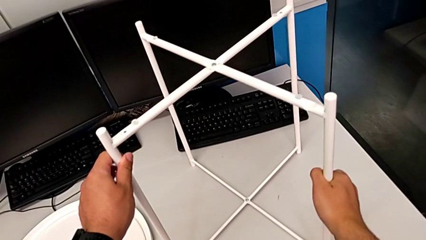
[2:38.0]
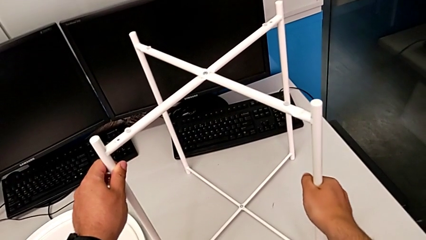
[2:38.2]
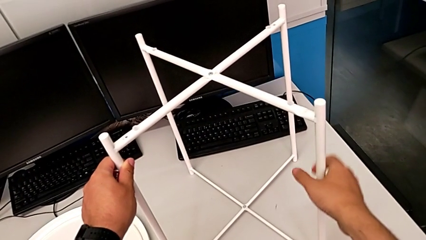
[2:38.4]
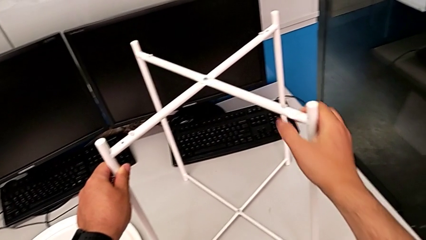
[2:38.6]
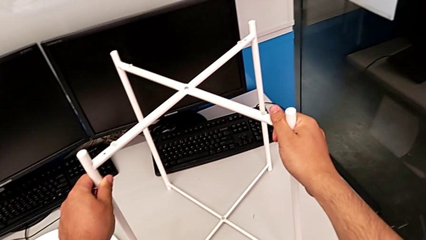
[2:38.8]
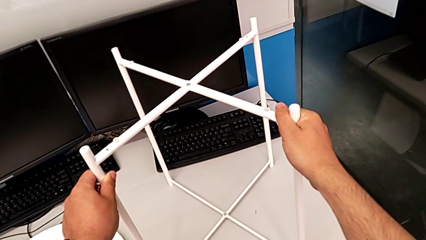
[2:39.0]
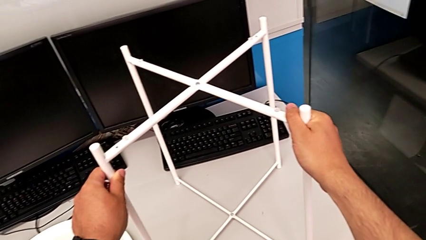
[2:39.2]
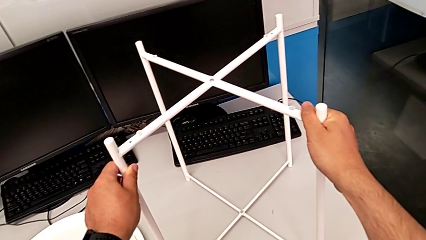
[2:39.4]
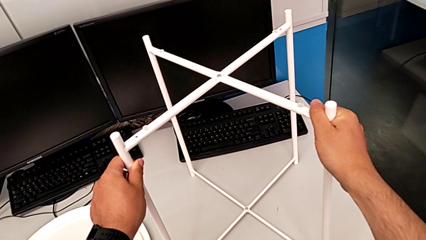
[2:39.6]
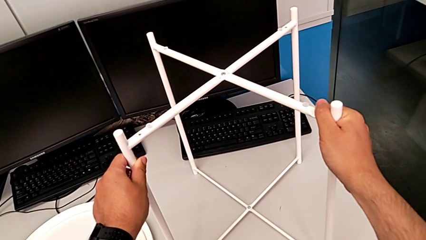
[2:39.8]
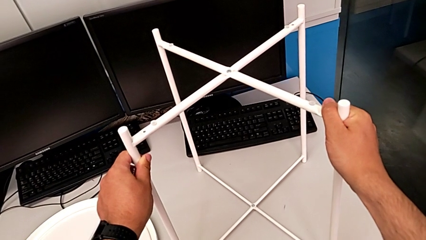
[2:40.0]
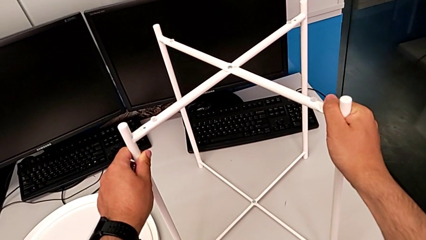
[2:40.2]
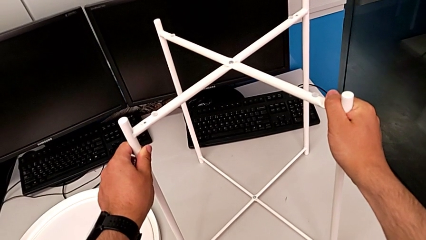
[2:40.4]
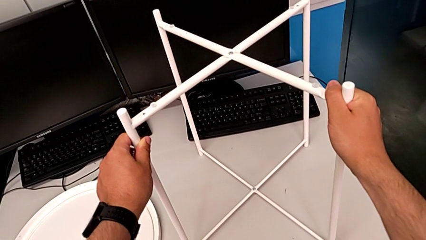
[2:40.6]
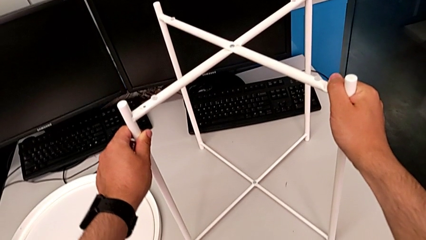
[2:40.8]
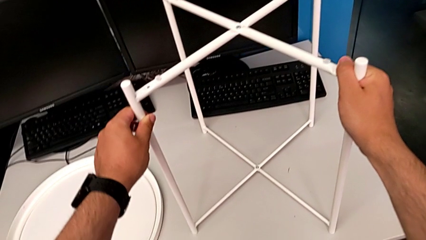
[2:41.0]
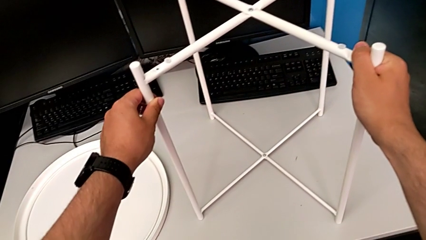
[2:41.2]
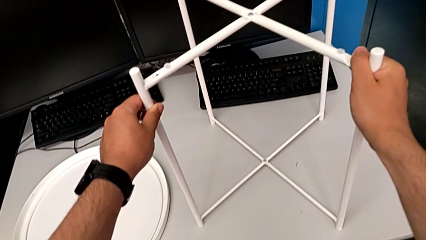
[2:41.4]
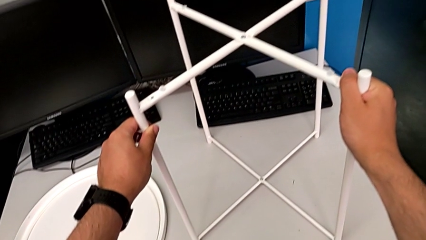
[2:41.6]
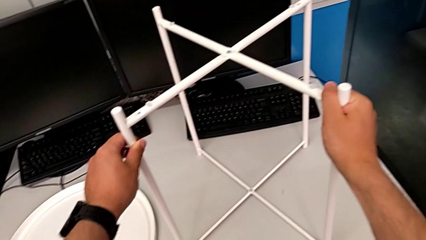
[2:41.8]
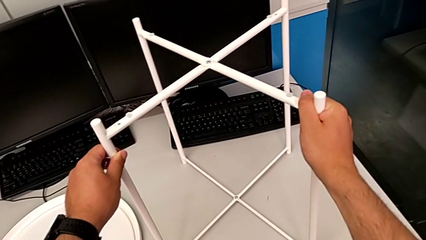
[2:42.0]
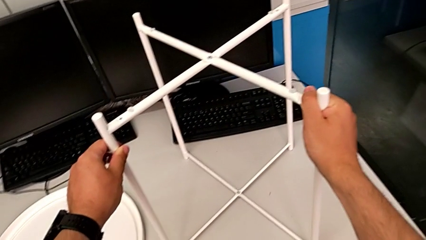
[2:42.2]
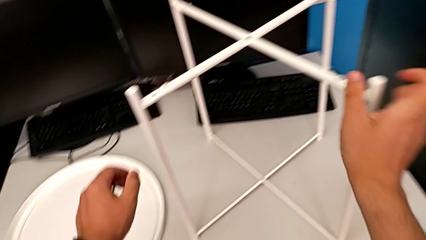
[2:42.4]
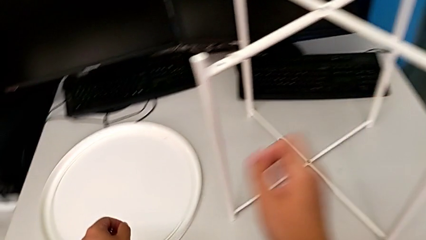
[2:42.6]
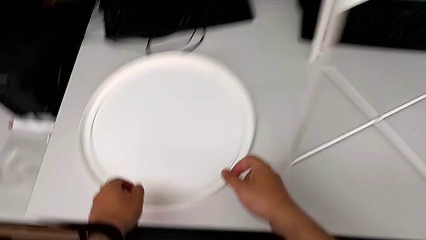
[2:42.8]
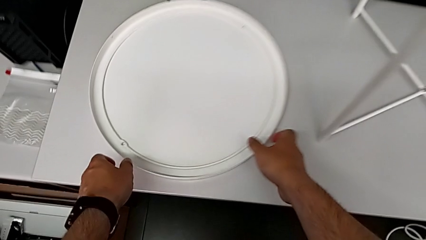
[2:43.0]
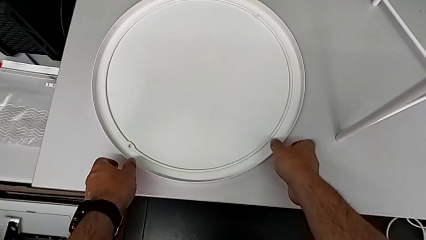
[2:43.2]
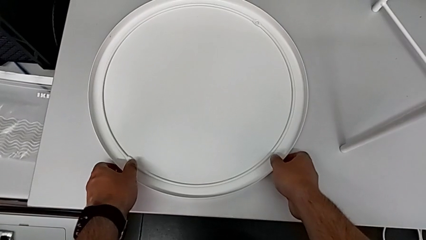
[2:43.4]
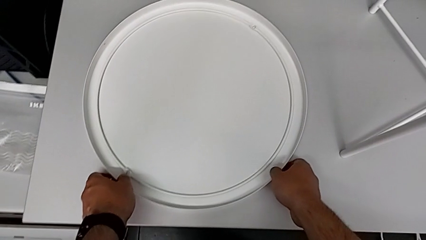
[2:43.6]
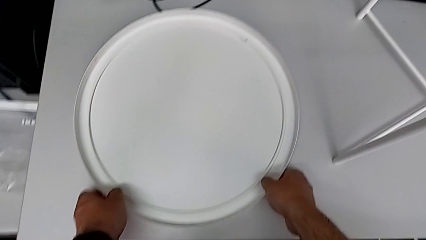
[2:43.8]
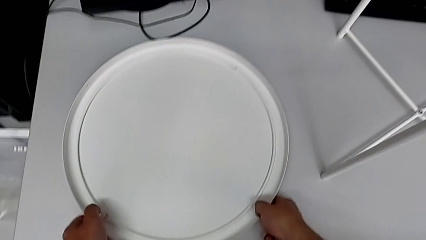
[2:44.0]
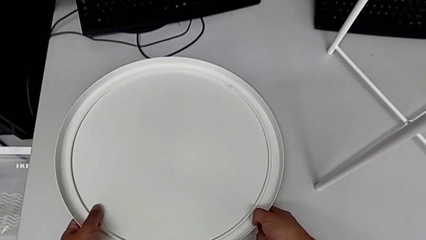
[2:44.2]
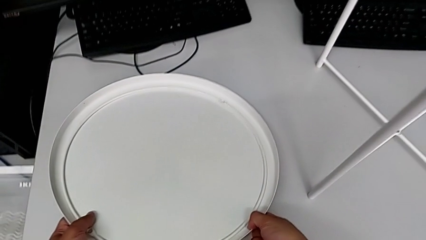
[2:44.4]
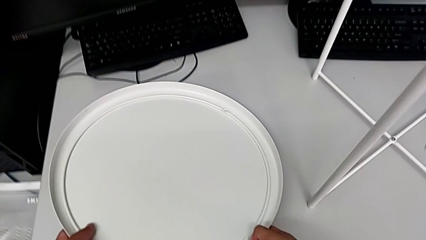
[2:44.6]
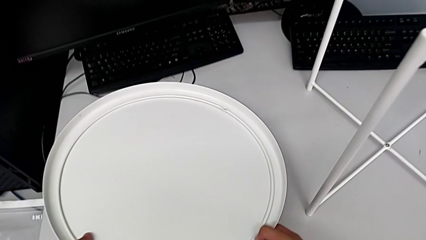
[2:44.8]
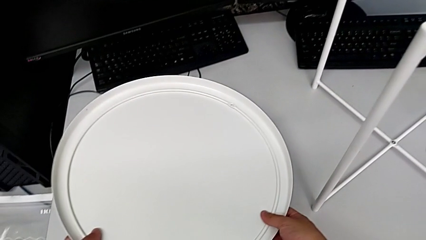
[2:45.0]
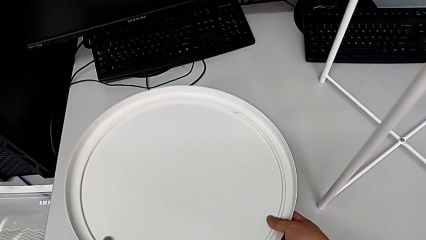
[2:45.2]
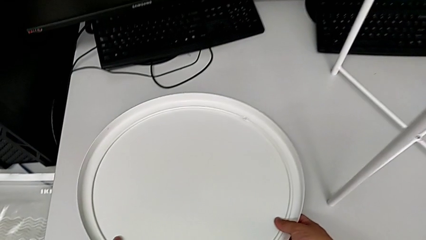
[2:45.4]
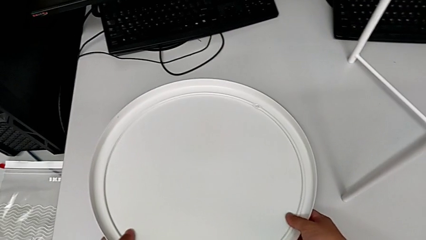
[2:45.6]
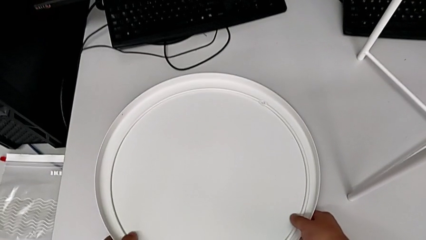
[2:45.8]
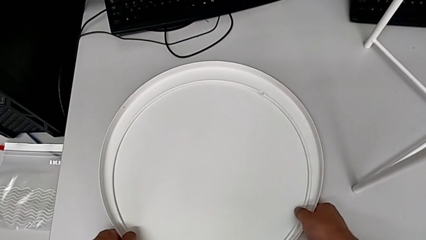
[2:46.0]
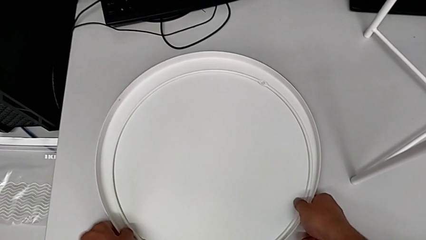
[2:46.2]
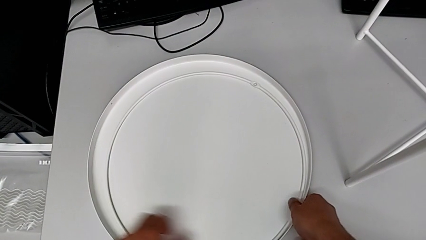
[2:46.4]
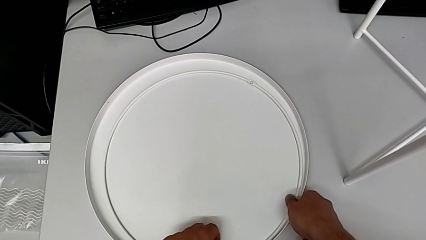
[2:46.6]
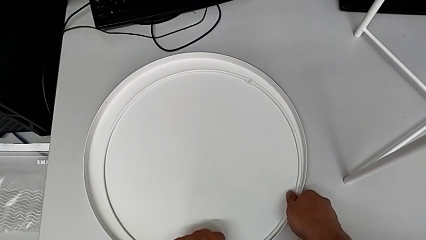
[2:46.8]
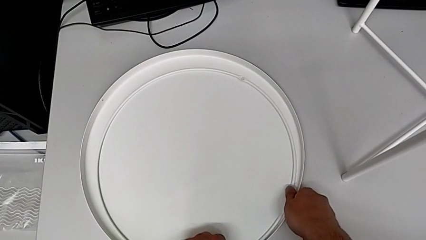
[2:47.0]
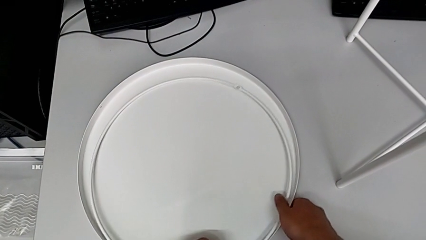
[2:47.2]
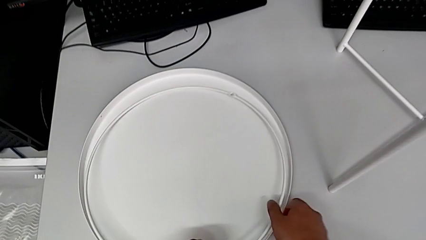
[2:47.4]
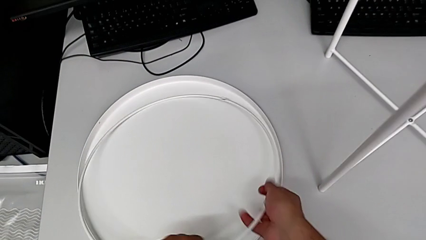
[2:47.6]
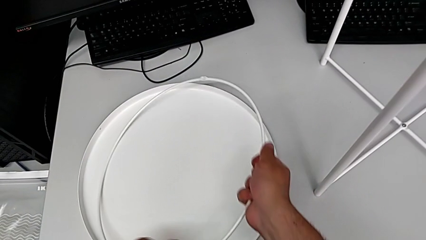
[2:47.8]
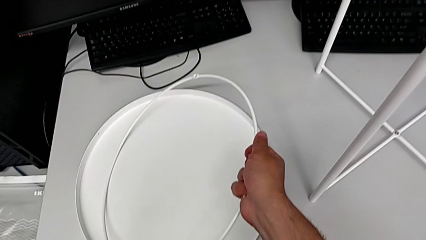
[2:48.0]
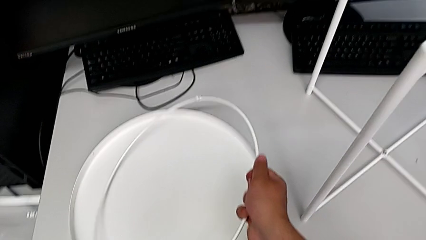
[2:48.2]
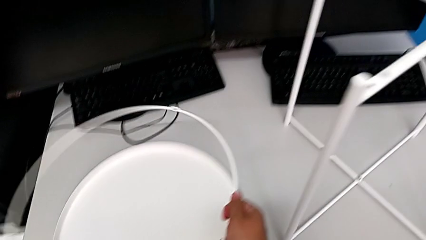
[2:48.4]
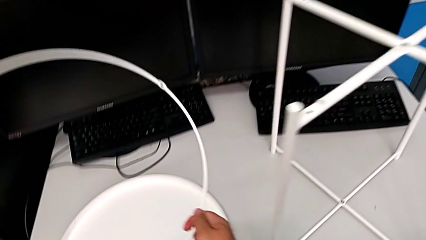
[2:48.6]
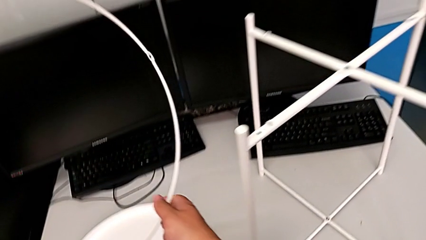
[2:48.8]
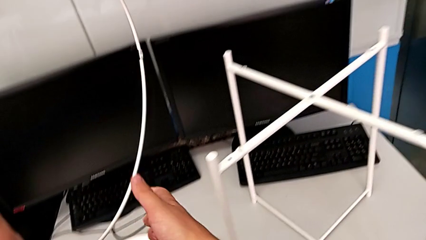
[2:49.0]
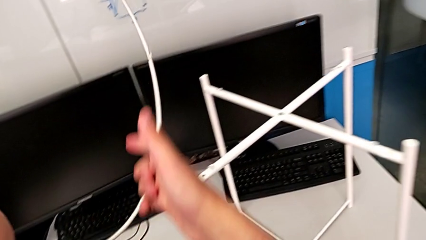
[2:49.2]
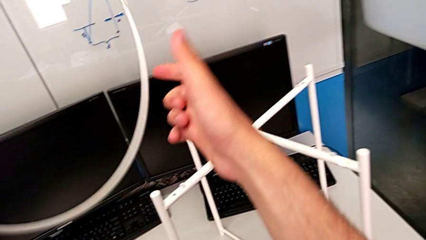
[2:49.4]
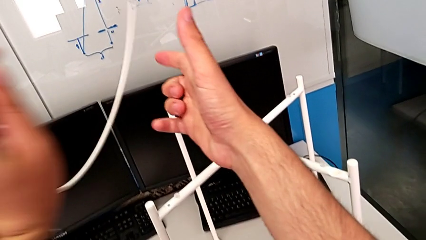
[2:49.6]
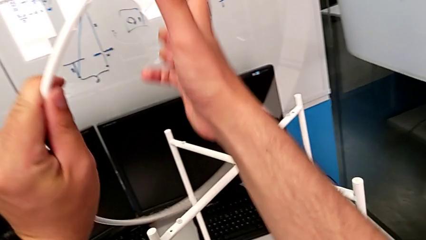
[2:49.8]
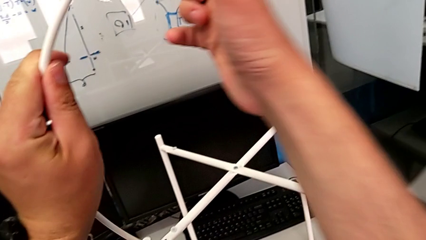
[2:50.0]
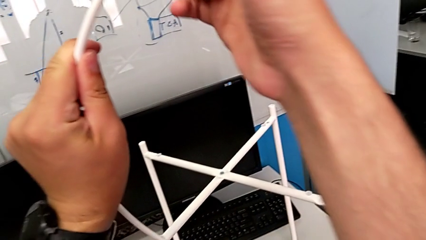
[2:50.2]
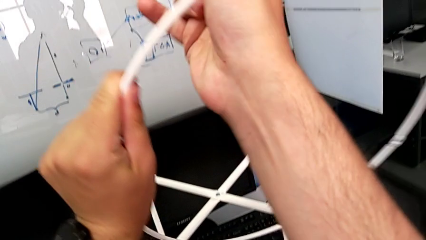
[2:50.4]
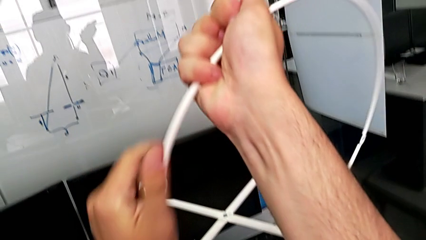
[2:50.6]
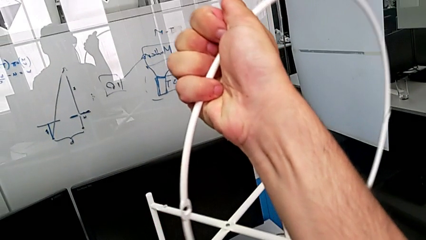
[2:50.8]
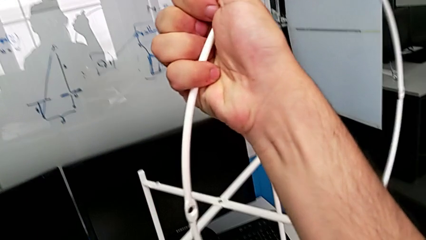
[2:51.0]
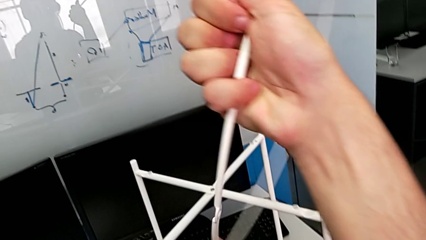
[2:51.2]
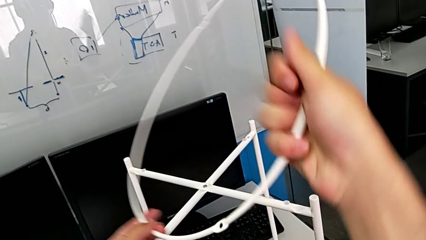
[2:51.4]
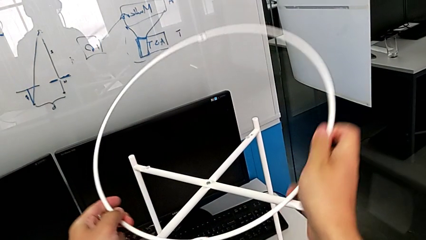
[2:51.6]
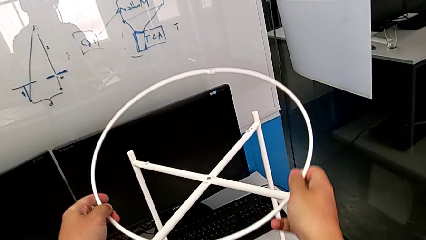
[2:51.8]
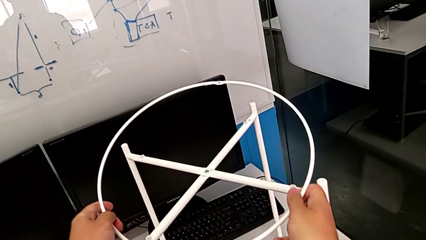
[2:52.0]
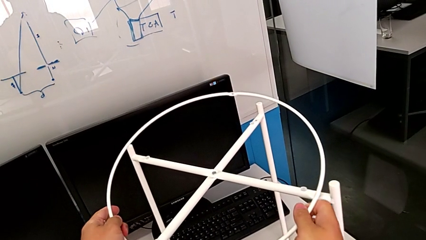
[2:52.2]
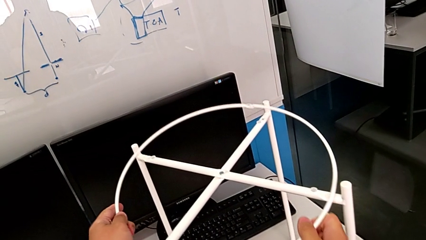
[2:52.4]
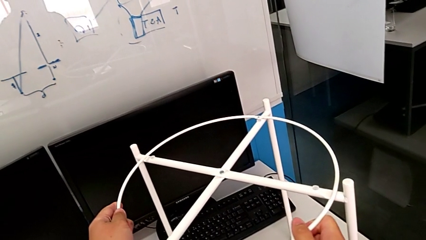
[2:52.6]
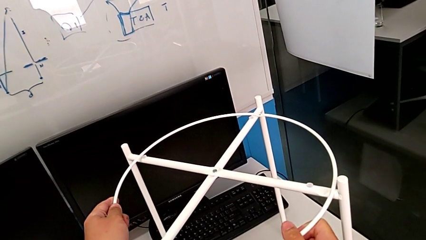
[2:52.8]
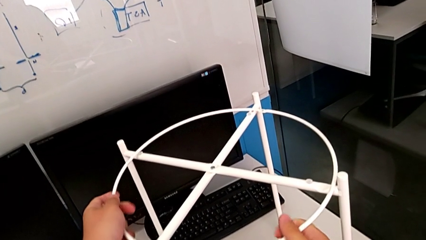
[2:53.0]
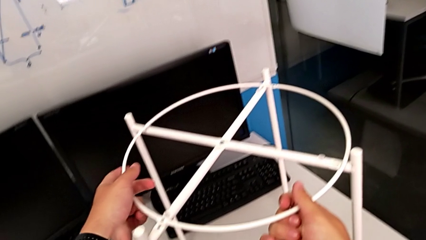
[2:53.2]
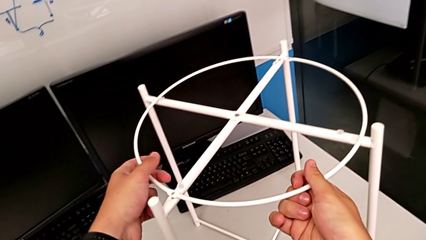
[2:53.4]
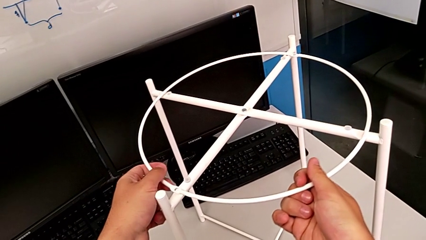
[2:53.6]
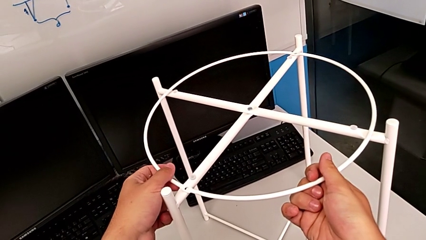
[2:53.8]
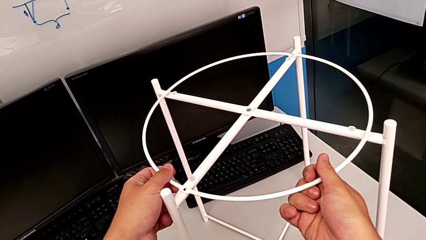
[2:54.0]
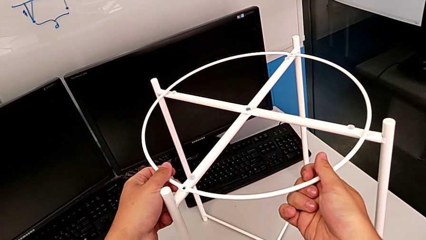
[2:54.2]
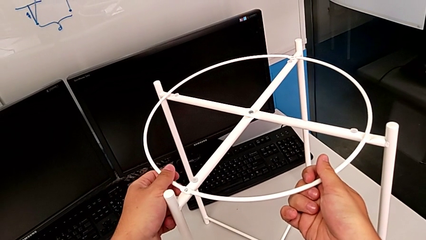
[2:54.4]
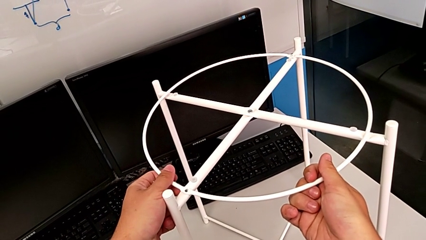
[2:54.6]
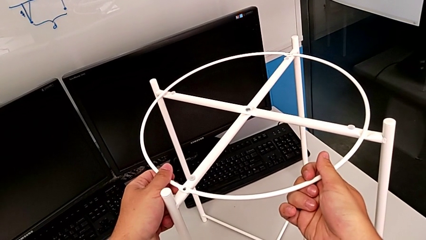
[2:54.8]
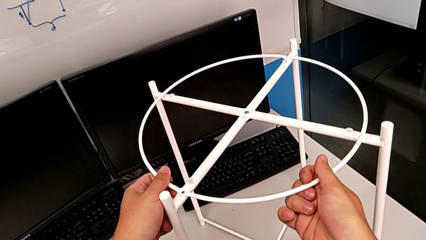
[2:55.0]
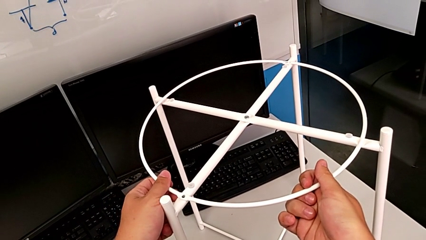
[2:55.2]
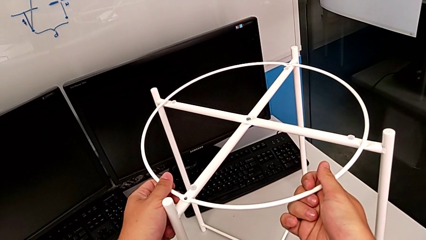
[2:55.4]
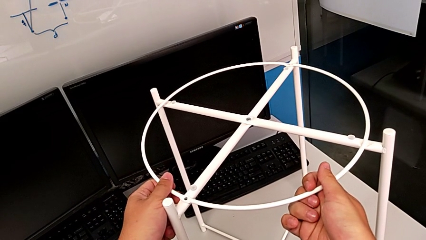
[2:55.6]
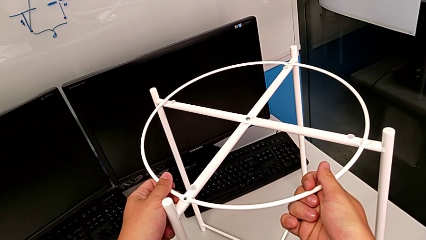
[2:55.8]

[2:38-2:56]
The camera wearer is assembling the legs into a circle. They hold the leg, wrongly grab the tray and the circle and lift the tray and the circle, place the tray, grab the circle, lift it, rotate it, place it and align it.
